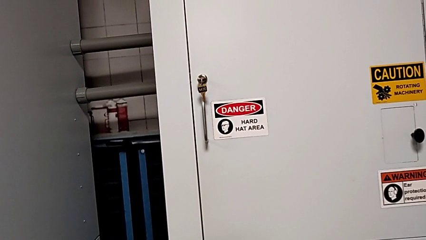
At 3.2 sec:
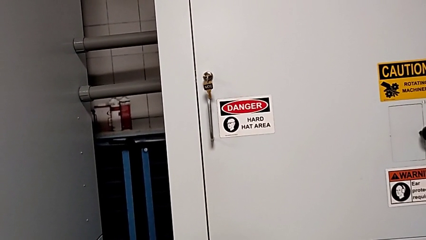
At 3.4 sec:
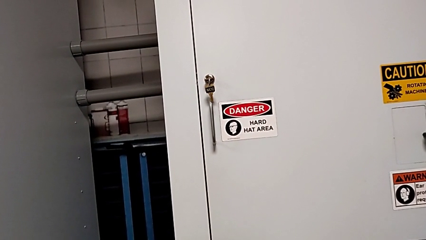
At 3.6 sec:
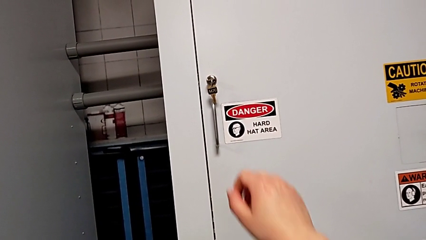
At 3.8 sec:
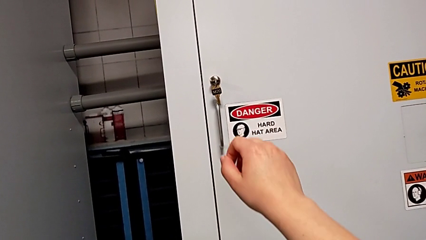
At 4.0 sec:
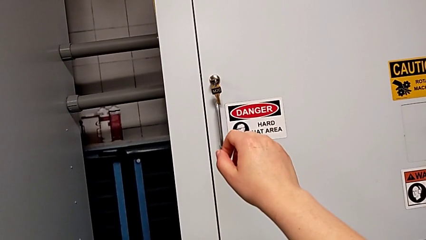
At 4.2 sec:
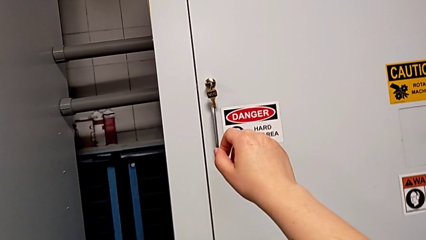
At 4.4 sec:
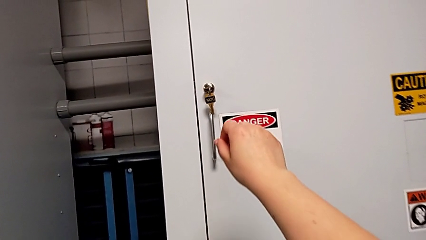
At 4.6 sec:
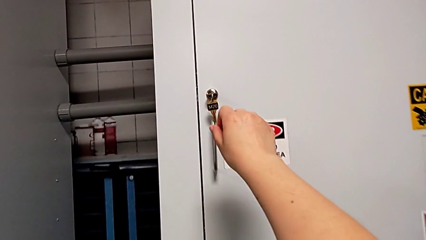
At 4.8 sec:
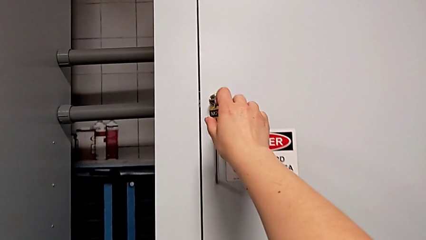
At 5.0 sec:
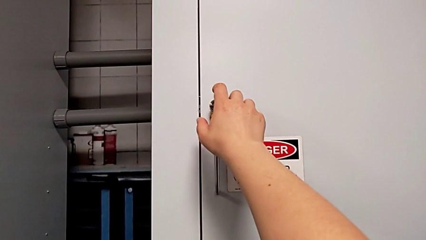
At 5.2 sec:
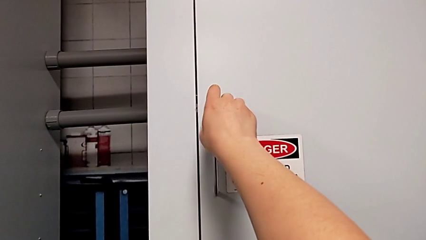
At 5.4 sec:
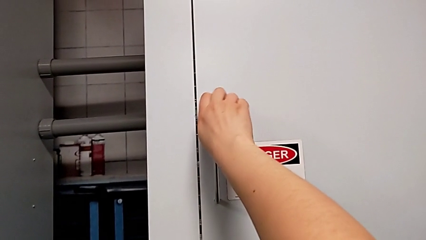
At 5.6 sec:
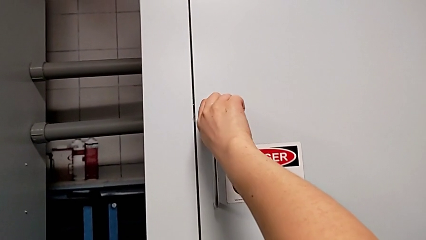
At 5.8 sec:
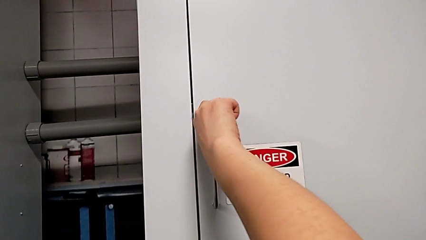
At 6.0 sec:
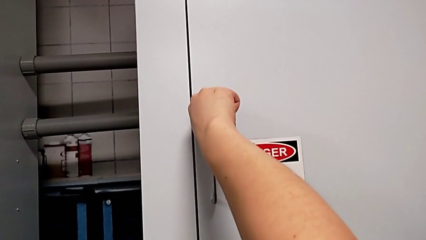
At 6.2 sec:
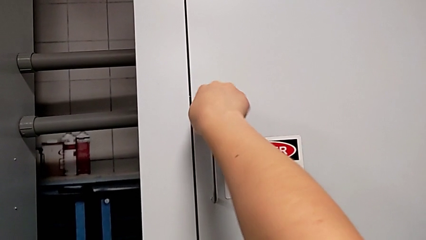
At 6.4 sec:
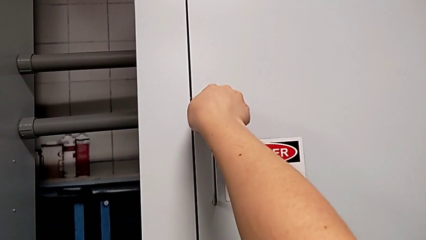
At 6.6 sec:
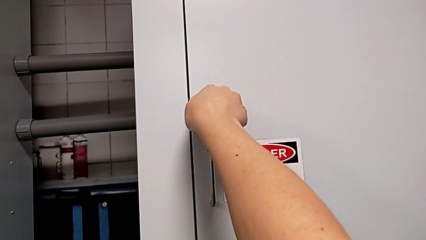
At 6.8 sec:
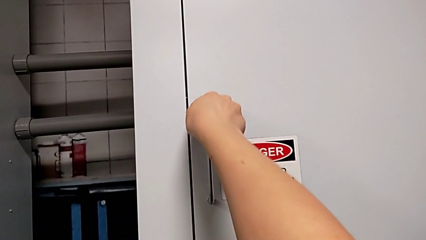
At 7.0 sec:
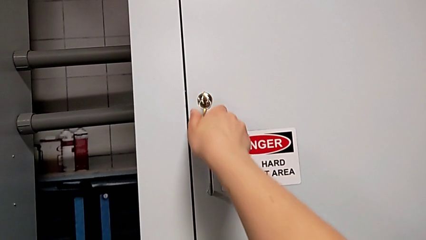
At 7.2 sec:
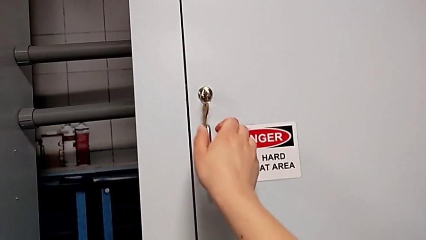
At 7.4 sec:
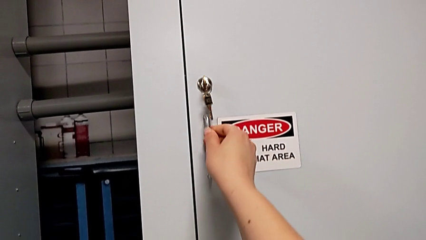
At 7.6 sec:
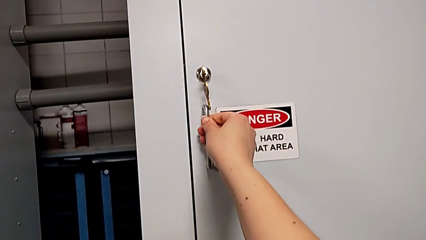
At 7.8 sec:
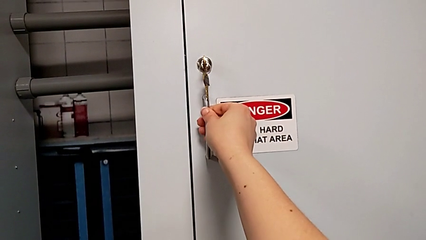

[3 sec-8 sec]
The camera wearer unlocks the front panel door. They approach the front panel door and unlock it.

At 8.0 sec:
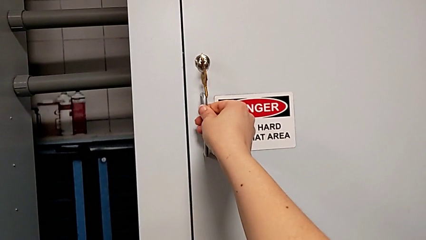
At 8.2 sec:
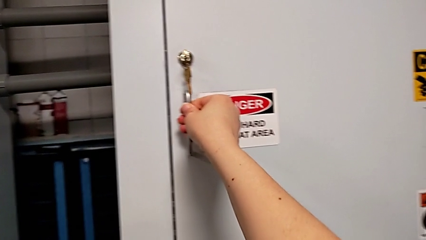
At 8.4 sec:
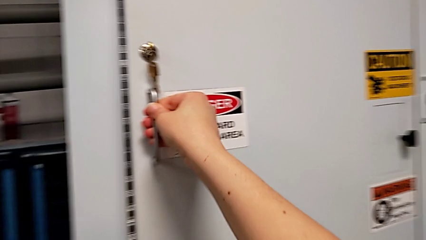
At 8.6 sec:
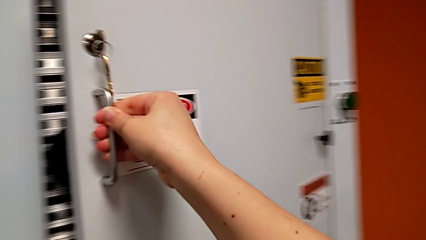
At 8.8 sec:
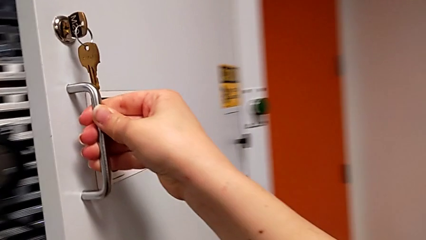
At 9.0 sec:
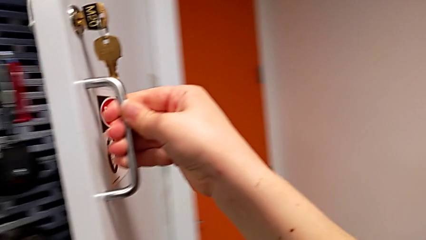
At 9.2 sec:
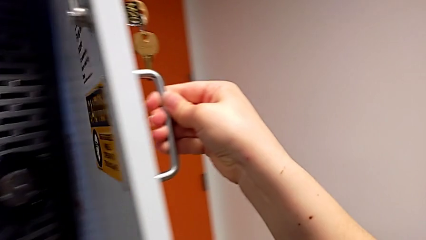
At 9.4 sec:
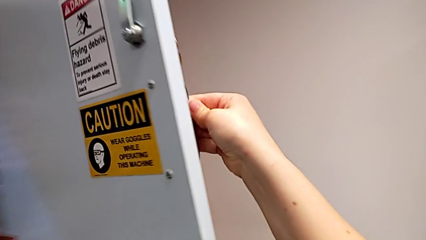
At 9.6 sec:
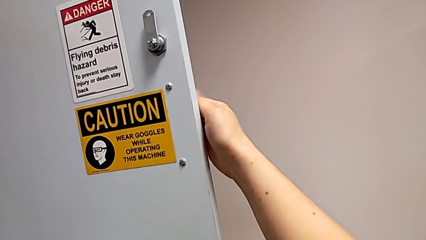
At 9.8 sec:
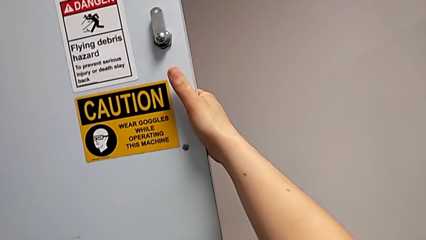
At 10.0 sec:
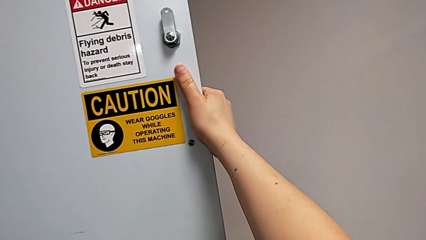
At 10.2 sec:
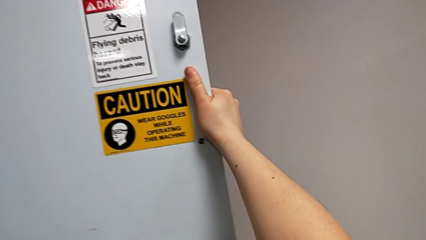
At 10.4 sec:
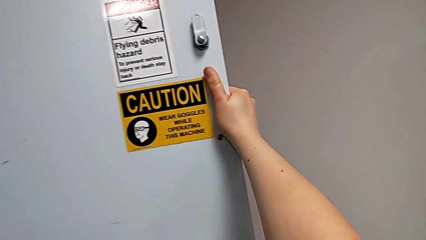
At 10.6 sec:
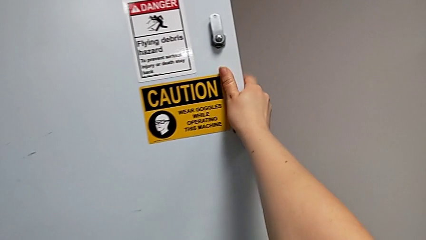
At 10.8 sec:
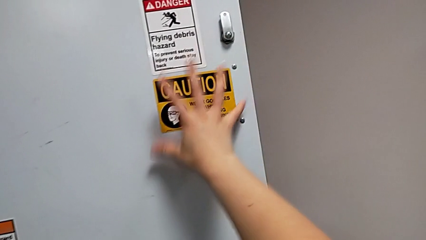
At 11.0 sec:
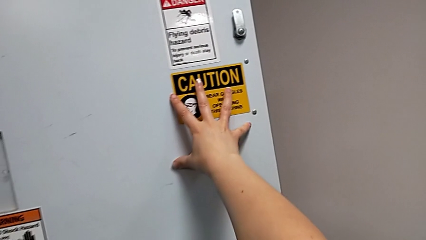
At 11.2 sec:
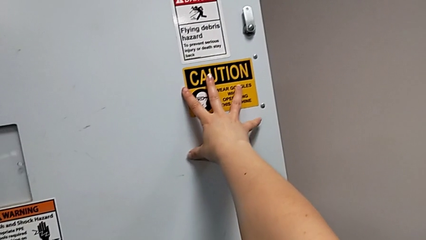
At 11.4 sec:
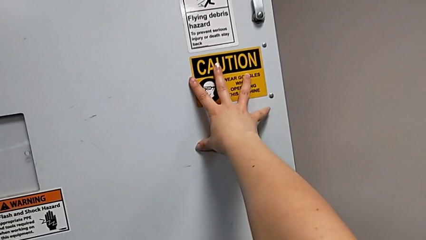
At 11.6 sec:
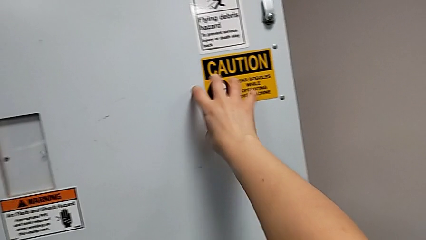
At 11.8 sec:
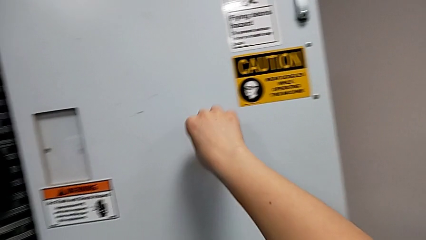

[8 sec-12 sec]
The camera wearer opens the front panel door. They open the front panel door and push it.

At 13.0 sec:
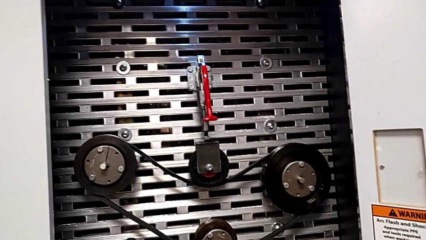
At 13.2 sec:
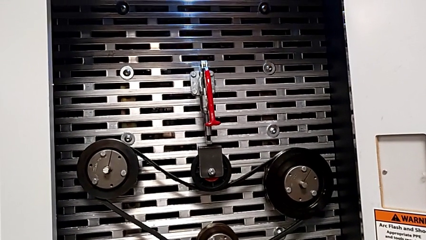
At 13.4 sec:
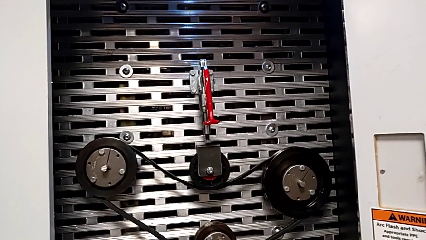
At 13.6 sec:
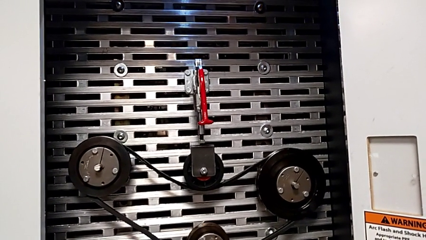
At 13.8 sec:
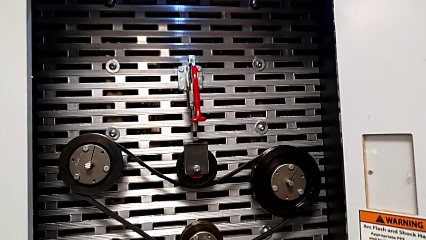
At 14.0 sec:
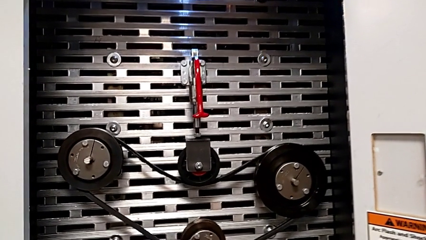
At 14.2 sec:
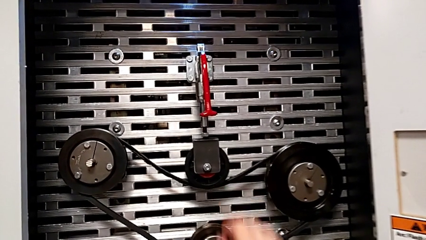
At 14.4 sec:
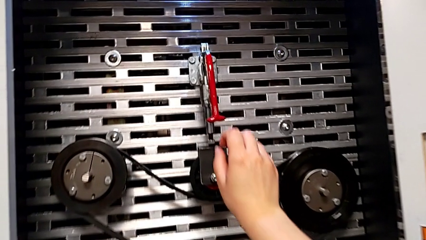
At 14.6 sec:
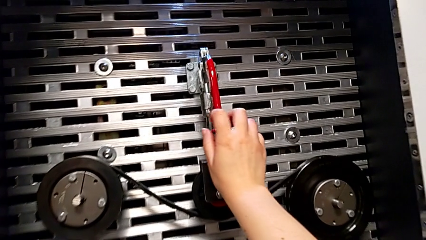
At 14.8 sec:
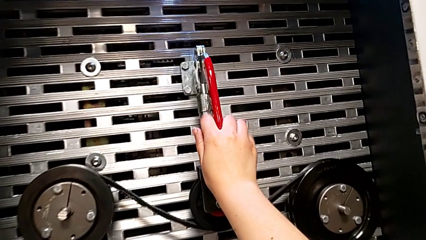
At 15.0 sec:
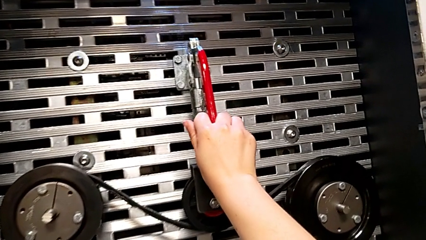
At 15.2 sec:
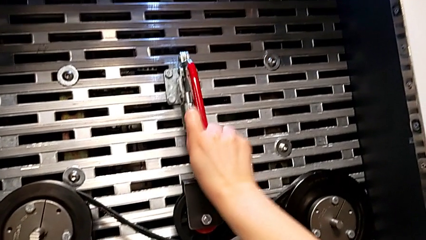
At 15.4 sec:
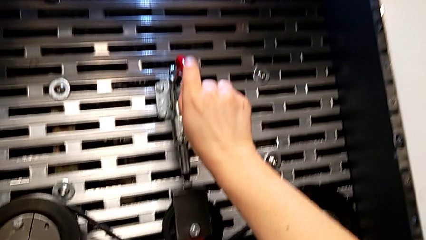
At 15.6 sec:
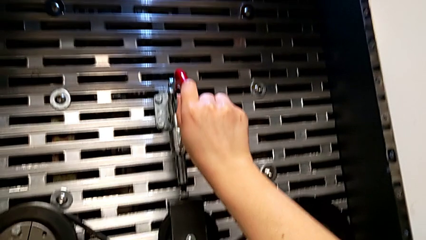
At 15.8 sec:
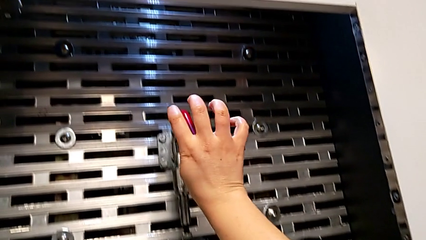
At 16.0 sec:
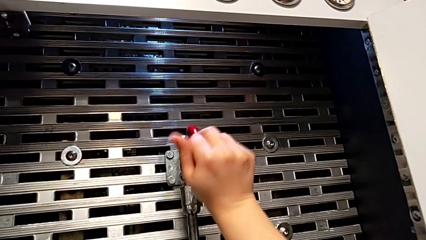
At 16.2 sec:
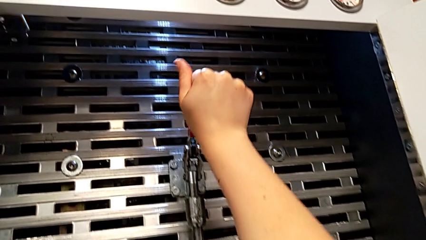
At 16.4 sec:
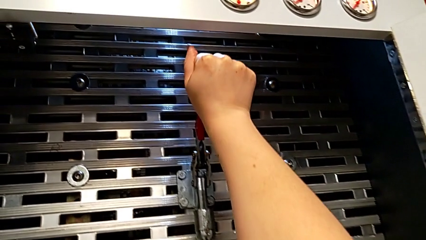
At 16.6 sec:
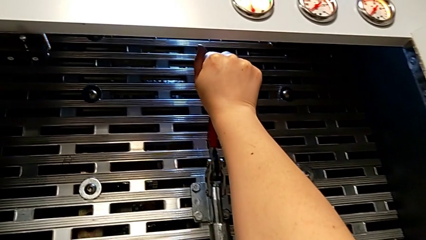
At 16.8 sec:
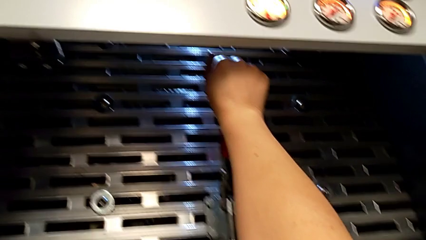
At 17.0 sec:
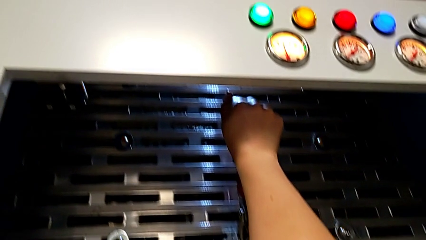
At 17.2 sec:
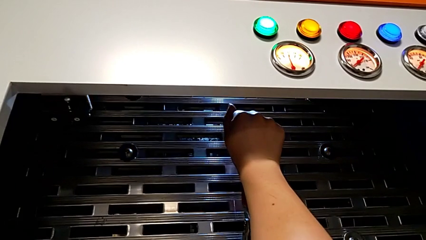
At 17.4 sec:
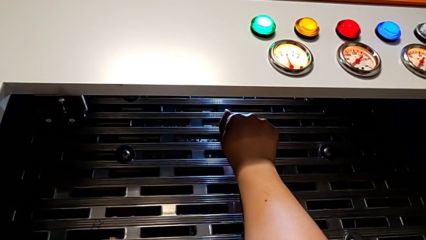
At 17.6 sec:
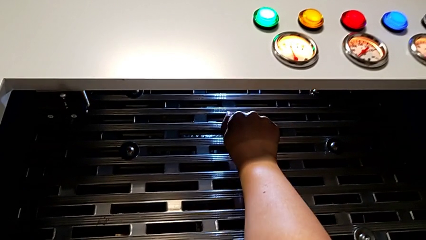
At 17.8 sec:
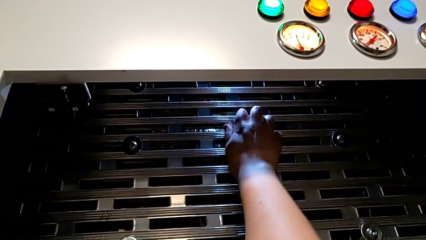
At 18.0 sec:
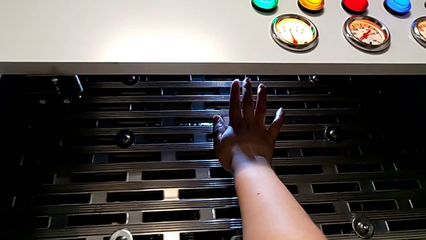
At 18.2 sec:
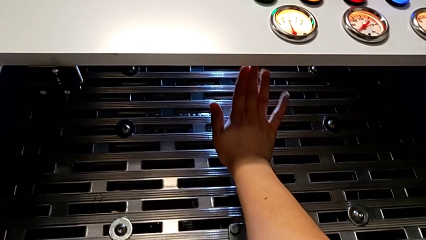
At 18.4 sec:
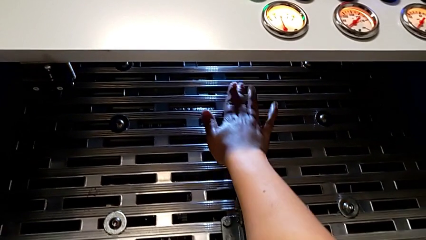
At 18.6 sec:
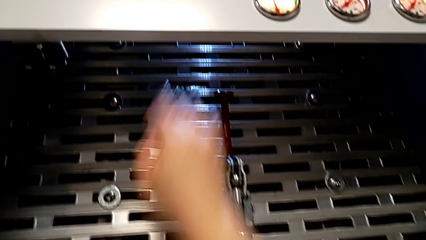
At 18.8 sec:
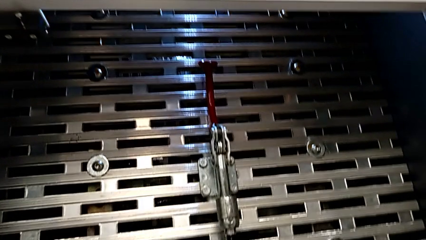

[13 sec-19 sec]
The camera wearer pulls up the red lever. They grab the red lever and pull it.

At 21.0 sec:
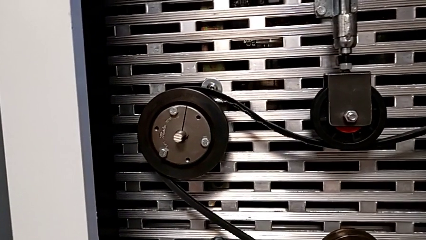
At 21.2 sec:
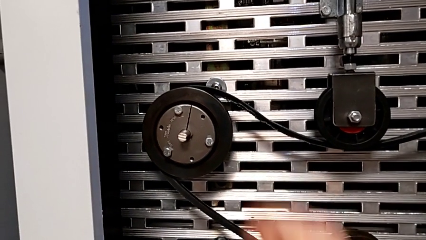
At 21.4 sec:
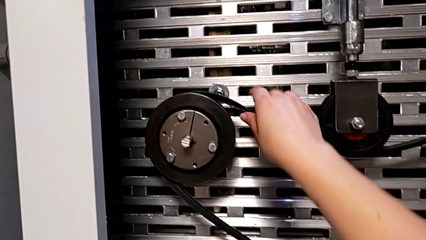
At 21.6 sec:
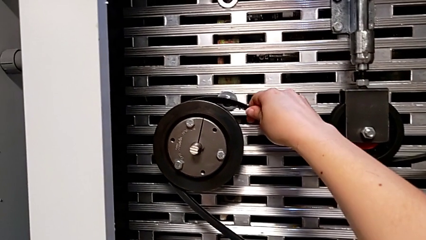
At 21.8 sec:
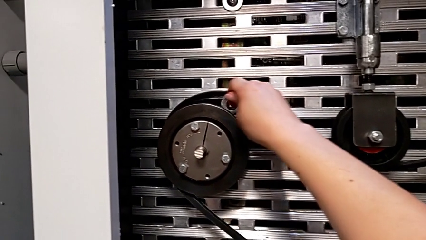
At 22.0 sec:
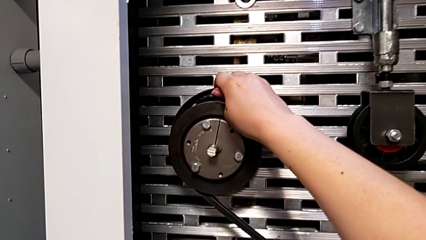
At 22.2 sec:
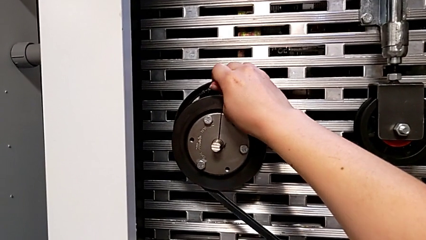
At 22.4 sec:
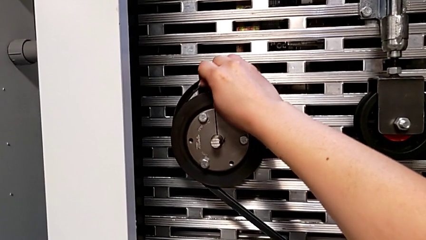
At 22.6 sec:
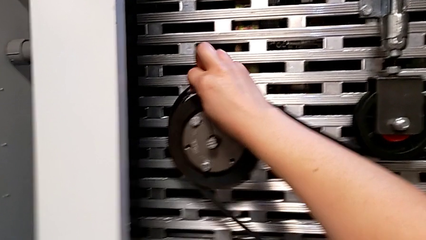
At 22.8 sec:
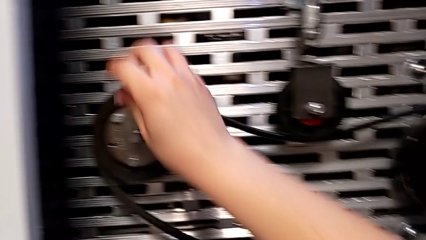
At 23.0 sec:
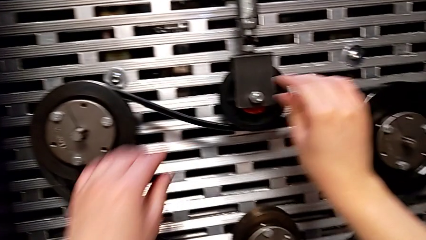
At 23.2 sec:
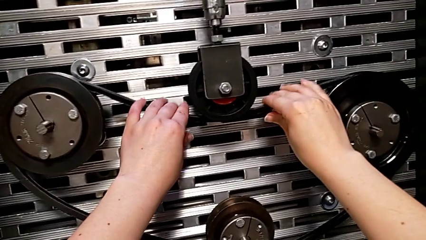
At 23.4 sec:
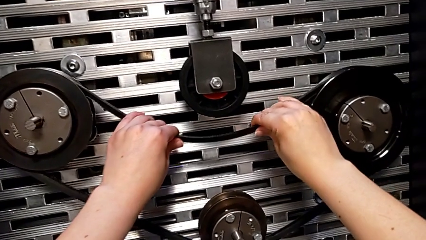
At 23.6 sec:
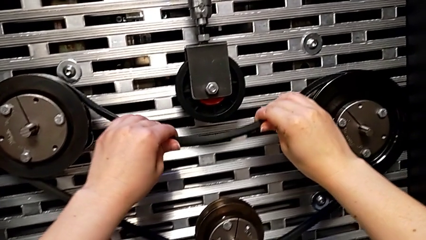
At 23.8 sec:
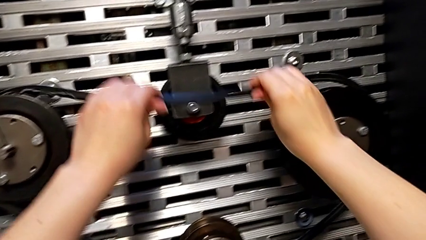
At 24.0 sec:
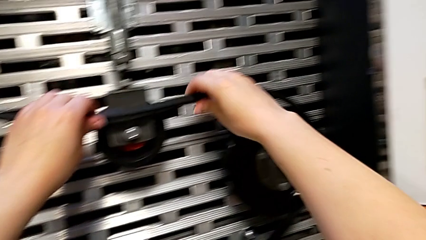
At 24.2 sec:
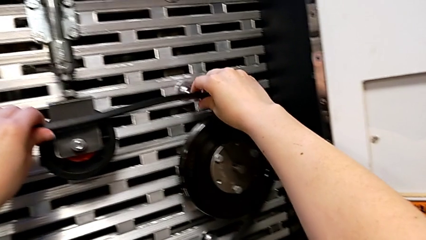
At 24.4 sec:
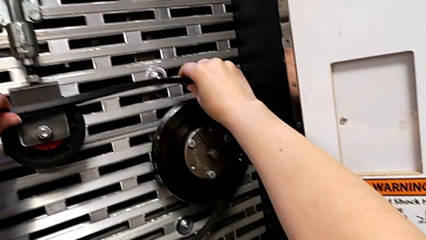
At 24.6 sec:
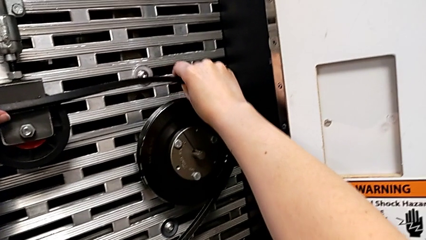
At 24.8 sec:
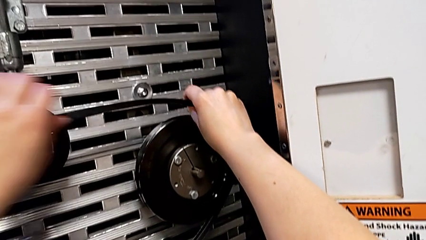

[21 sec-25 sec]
The camera wearer is removing the damaged belt. They begin to withdraw the damaged belt.
